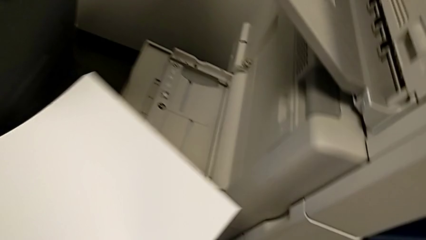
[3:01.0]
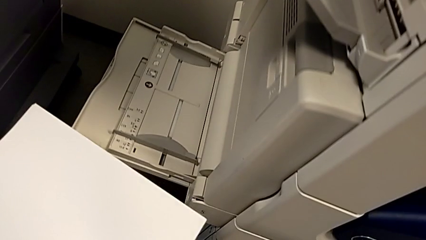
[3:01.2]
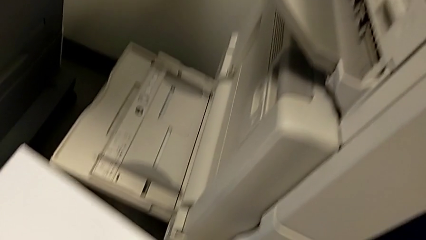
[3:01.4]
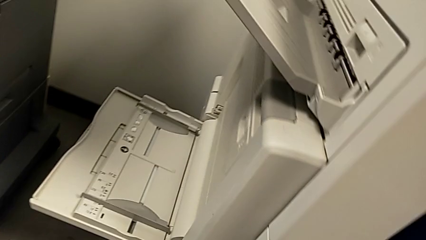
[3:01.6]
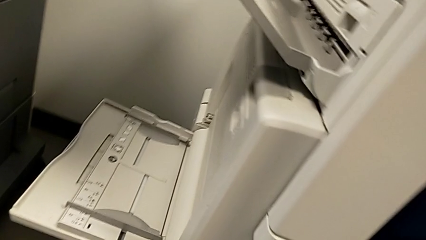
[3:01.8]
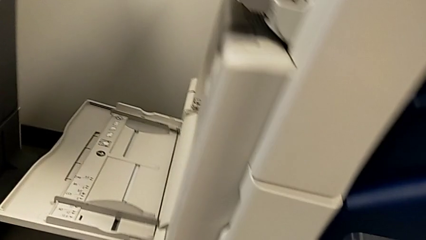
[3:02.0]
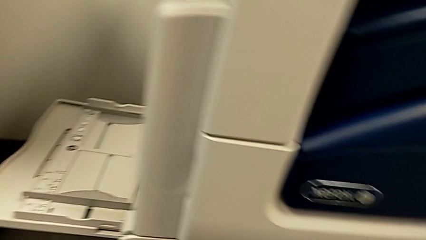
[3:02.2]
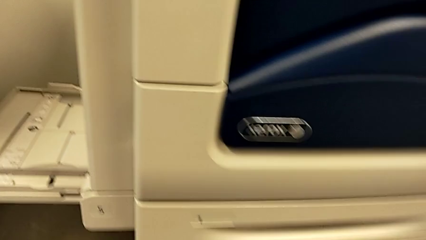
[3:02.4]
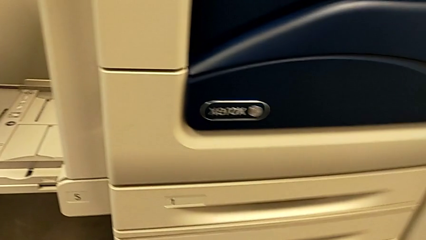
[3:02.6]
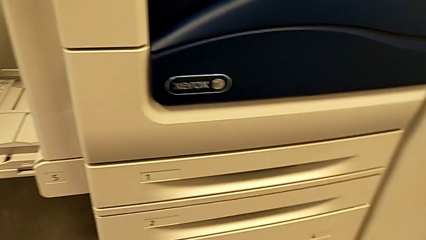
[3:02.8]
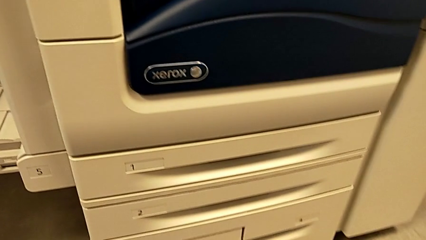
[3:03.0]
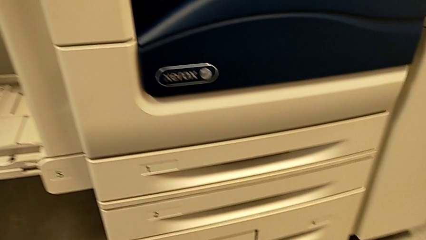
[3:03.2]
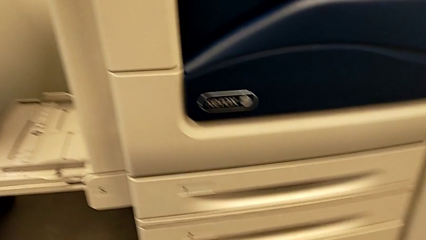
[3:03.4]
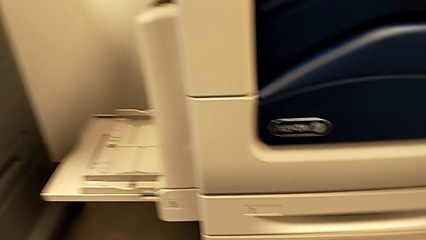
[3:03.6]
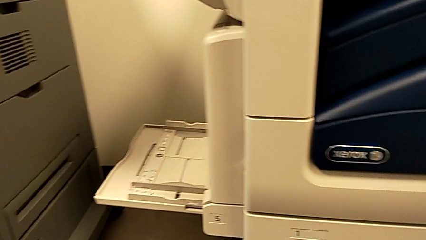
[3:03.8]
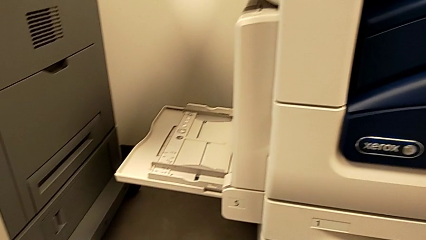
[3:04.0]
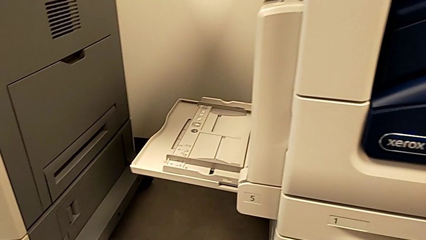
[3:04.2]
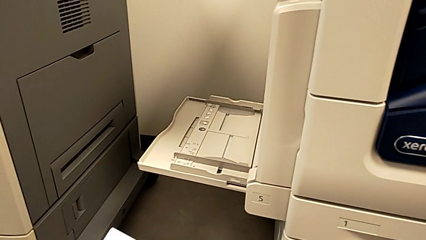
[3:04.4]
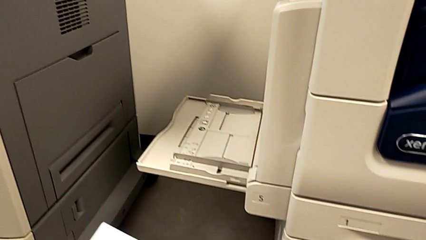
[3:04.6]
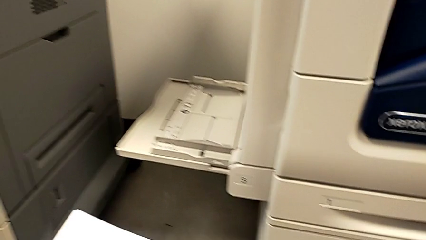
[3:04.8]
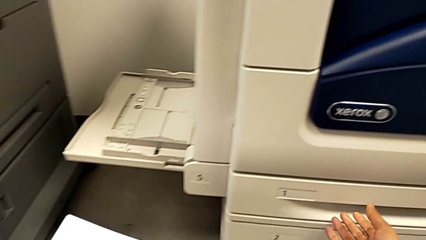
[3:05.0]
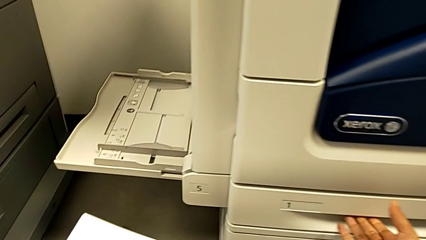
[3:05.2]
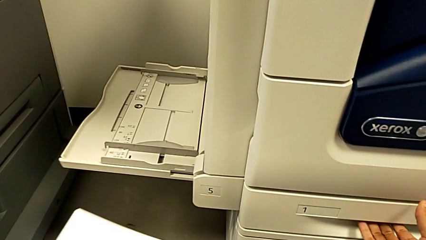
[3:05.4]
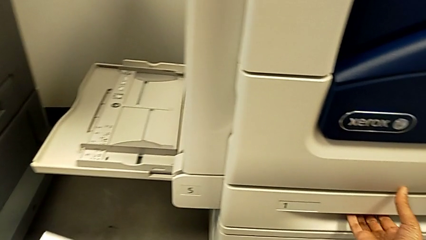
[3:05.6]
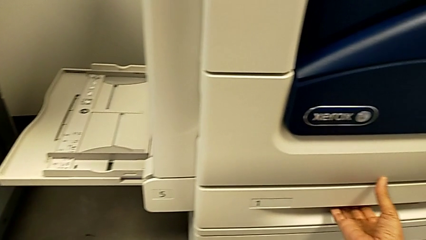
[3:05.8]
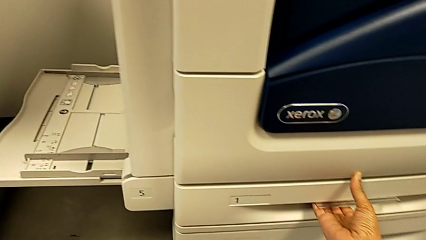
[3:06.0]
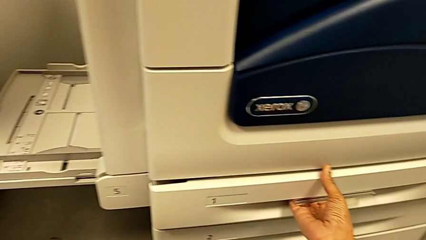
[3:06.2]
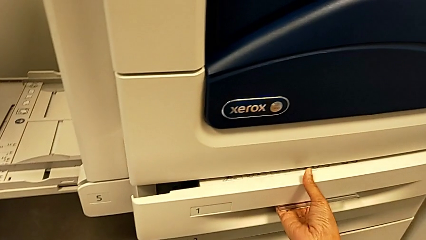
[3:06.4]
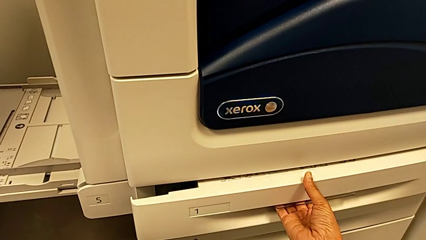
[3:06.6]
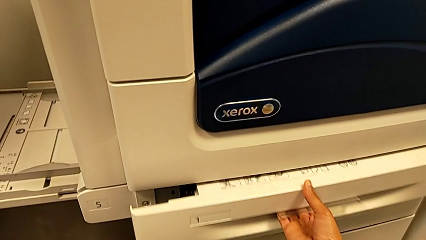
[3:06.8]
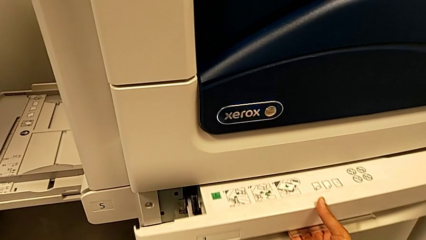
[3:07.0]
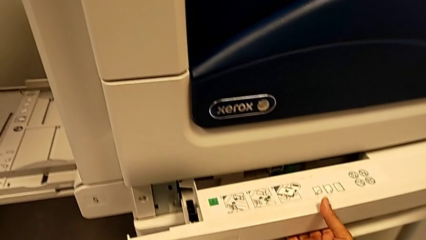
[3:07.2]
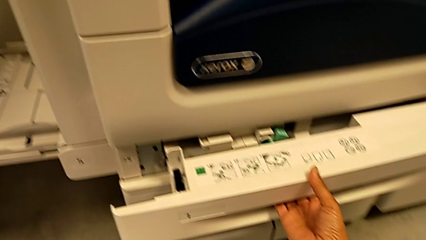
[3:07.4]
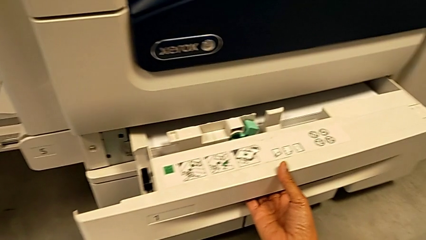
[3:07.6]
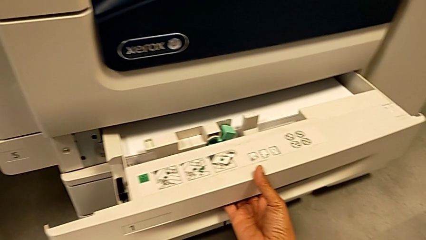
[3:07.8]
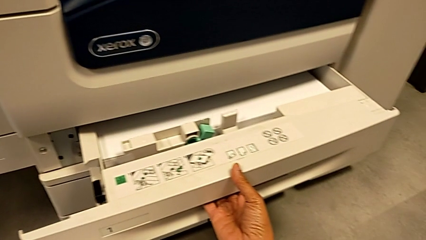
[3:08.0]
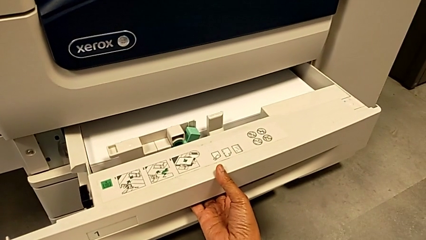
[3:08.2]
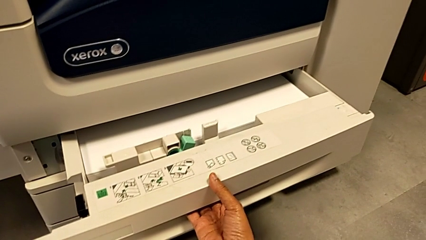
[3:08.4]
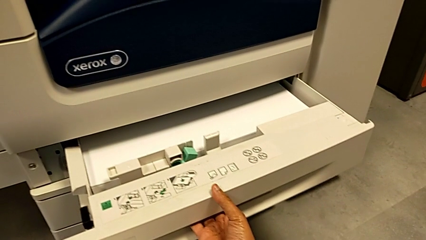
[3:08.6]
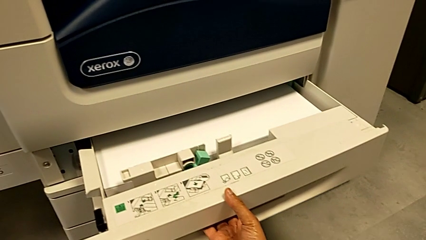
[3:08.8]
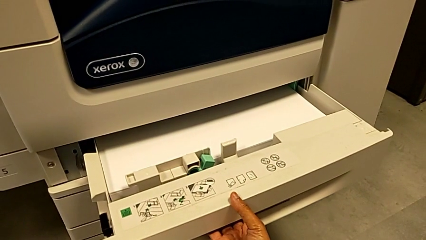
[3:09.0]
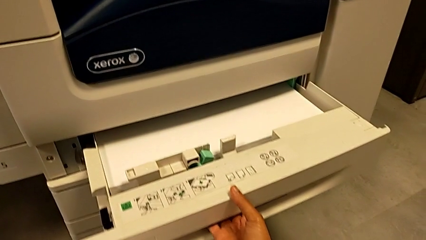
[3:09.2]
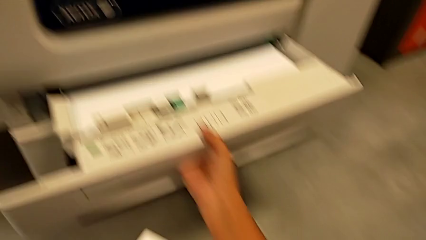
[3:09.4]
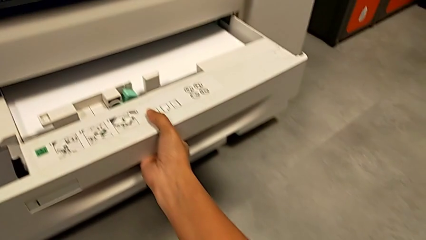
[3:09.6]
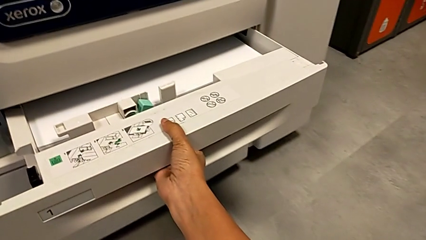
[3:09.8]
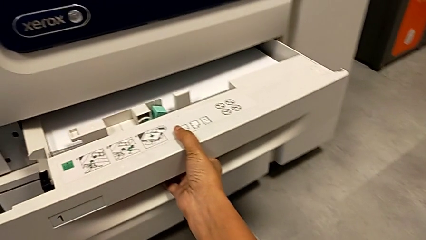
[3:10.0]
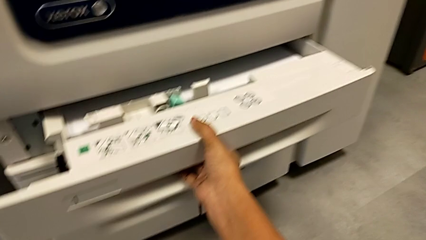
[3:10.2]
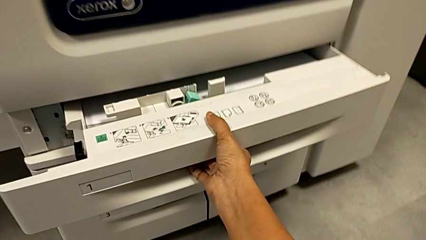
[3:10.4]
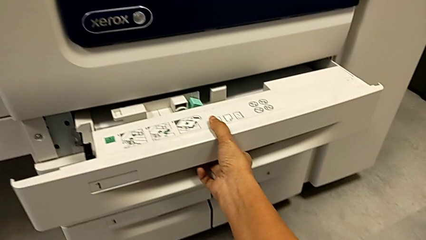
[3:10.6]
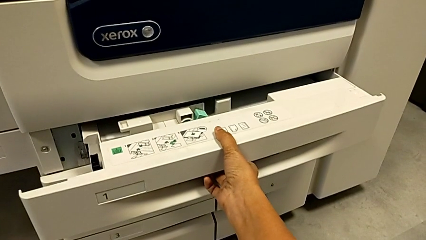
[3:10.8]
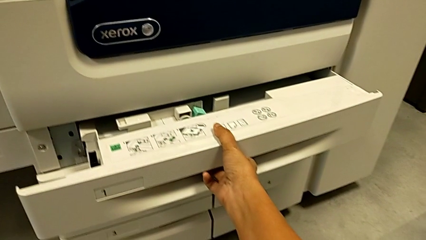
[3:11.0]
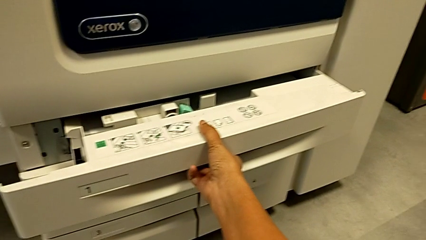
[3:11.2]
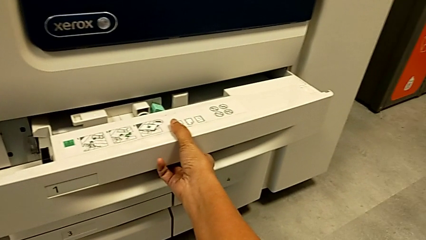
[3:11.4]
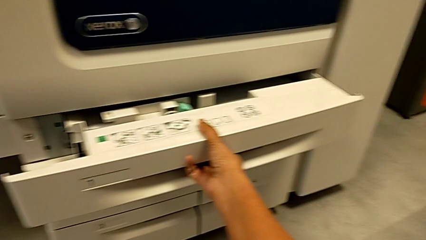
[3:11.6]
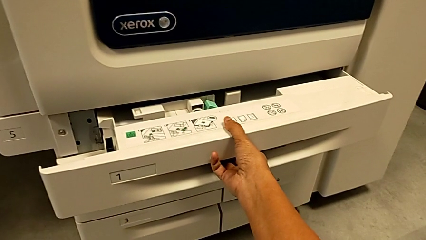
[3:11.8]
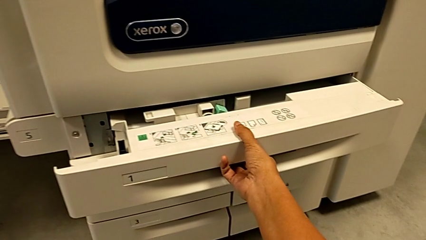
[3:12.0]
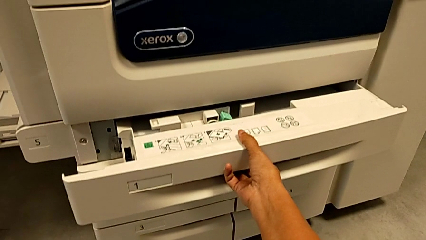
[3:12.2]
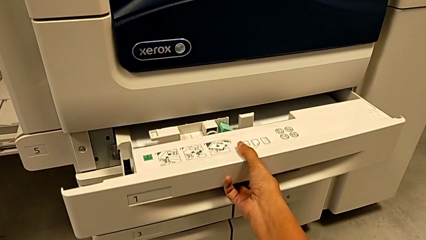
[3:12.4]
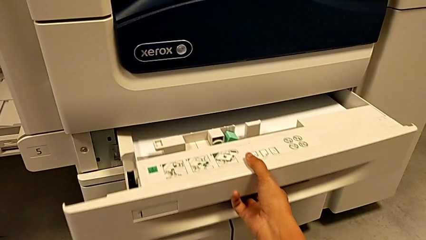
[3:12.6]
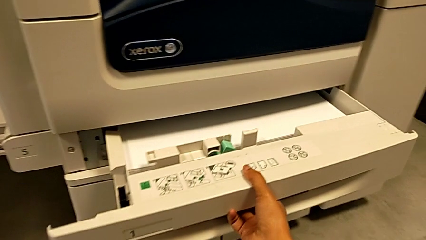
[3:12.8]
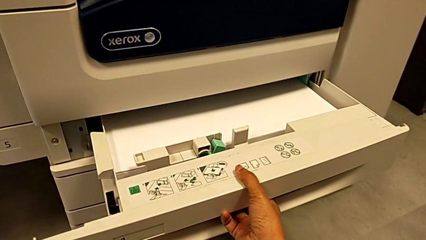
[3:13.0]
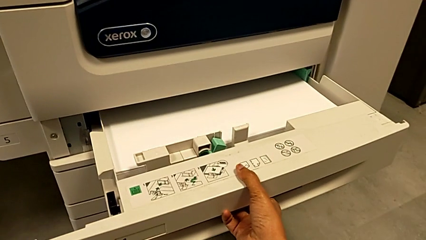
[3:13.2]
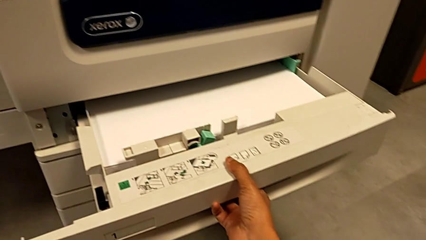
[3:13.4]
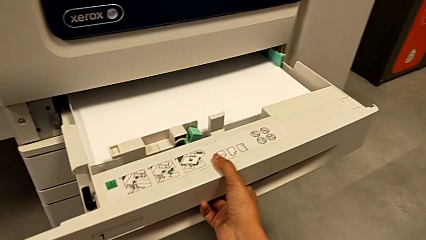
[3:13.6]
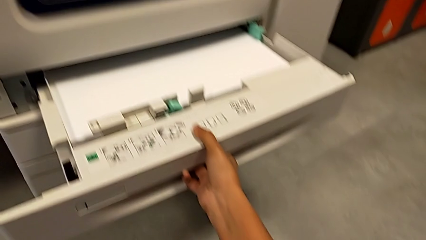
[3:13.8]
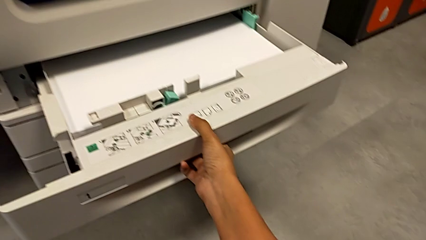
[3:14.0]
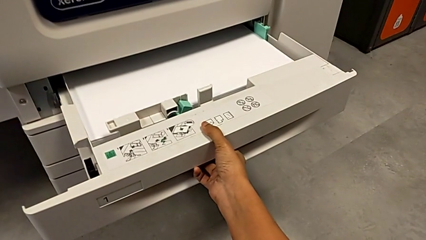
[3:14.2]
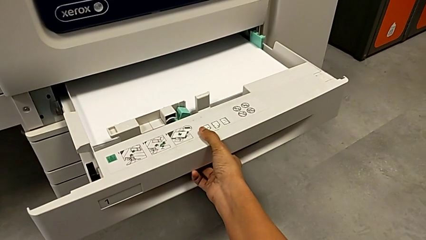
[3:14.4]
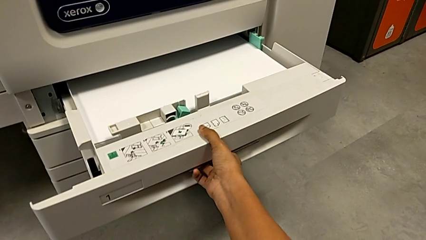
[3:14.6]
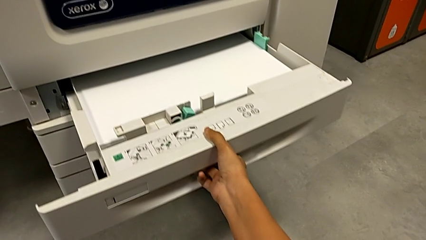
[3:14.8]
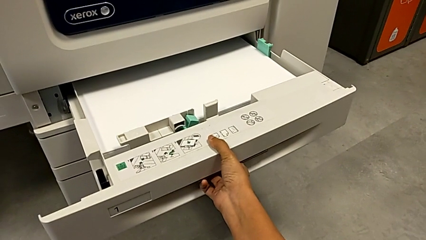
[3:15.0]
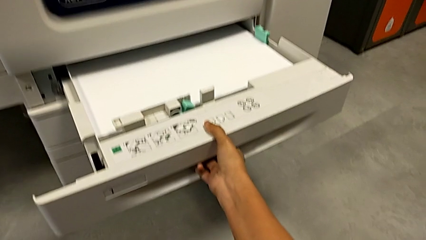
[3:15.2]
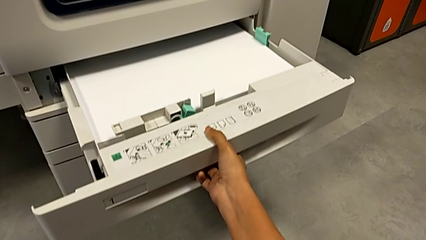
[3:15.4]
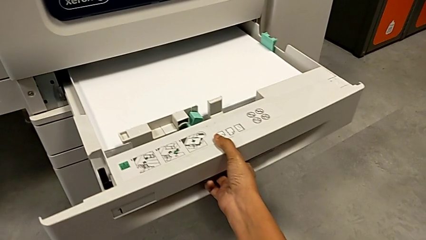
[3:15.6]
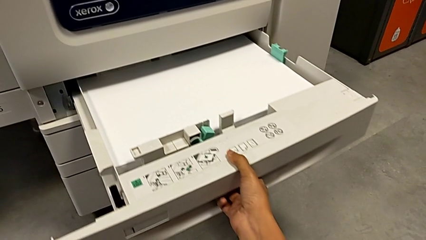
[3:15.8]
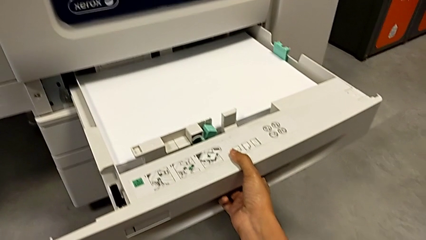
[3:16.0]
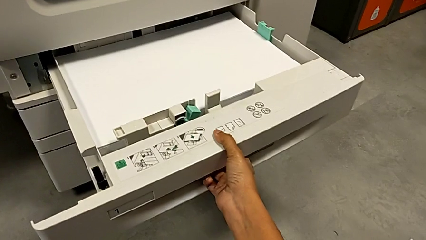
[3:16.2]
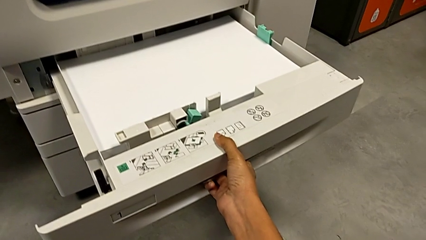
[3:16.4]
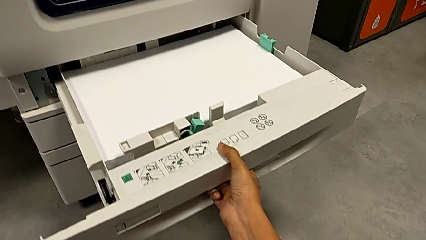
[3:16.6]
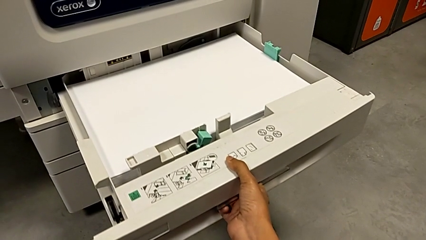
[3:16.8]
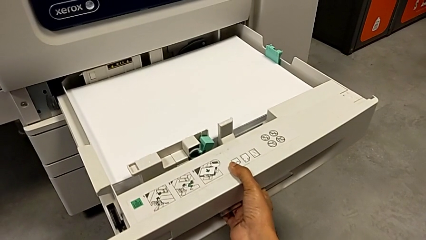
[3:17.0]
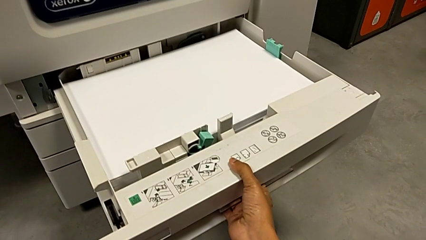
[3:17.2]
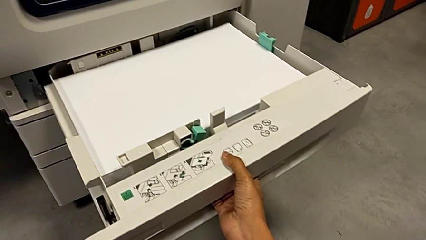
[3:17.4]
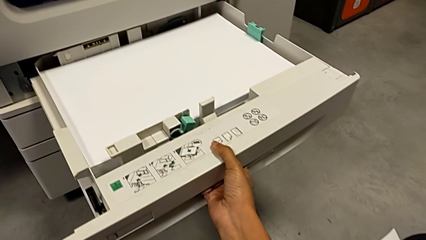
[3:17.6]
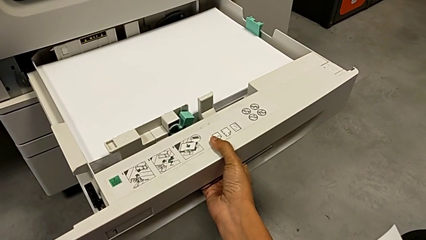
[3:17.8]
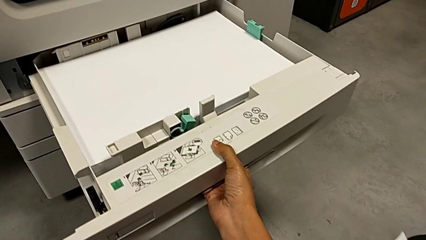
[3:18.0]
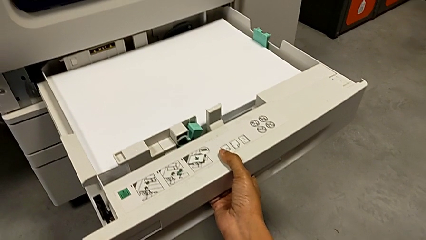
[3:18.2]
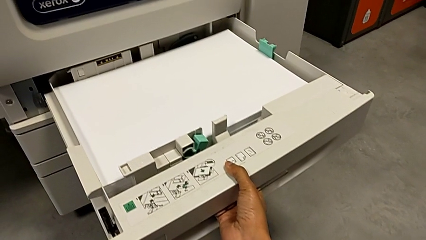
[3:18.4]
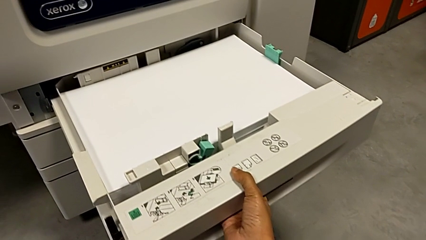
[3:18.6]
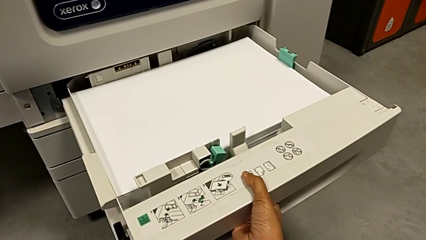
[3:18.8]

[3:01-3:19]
The camera wearer is loading the paper stack. They wrongly open the first paper tray.
